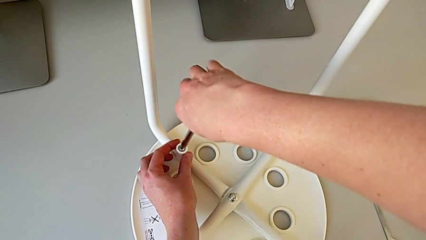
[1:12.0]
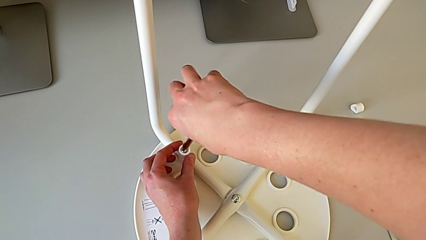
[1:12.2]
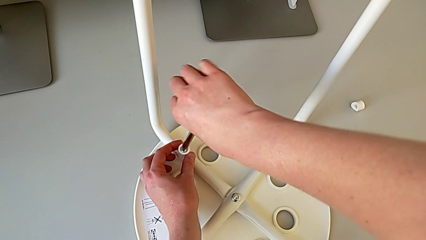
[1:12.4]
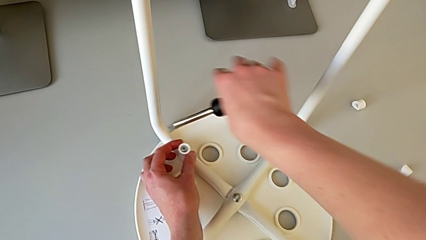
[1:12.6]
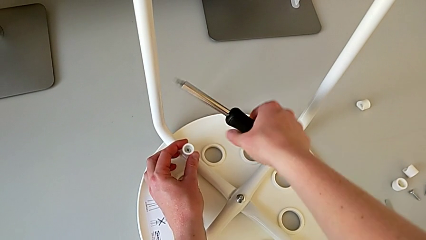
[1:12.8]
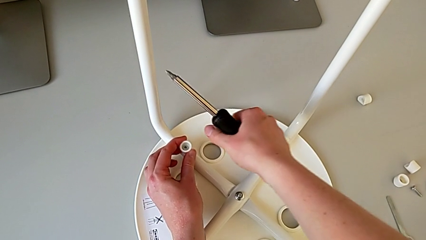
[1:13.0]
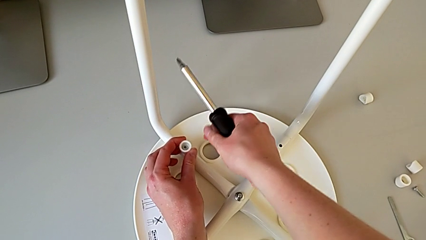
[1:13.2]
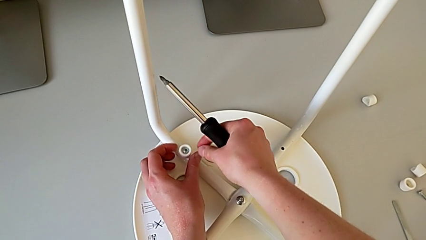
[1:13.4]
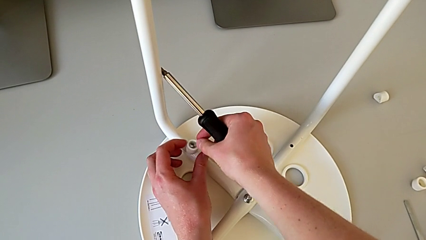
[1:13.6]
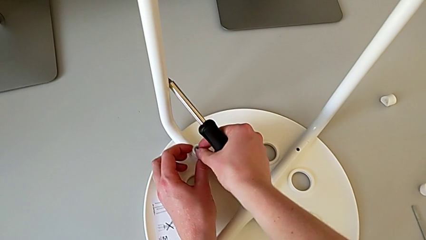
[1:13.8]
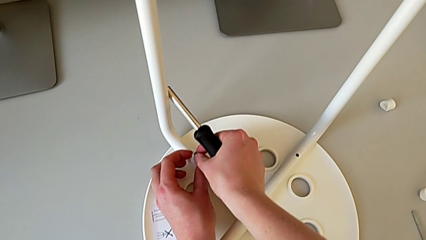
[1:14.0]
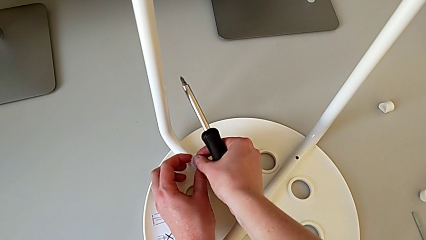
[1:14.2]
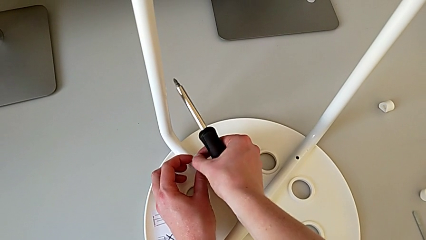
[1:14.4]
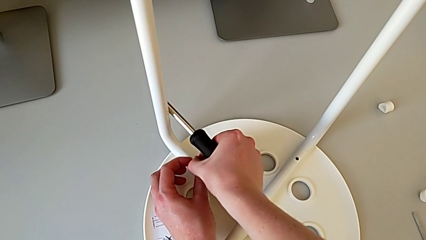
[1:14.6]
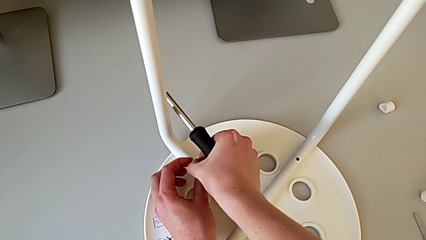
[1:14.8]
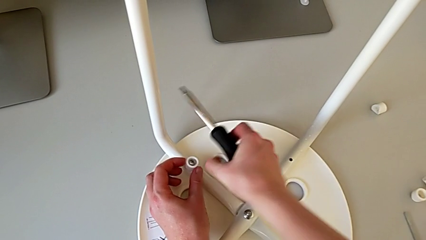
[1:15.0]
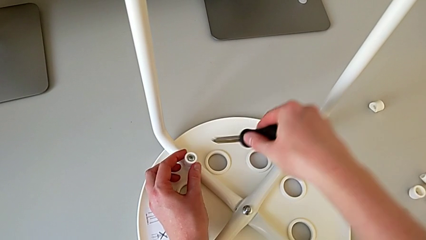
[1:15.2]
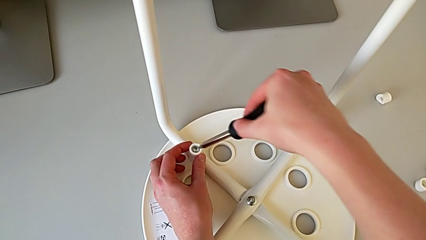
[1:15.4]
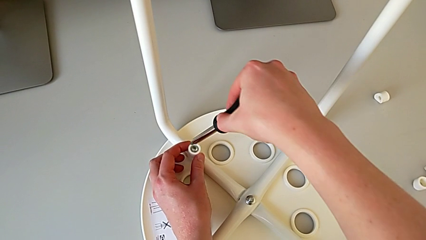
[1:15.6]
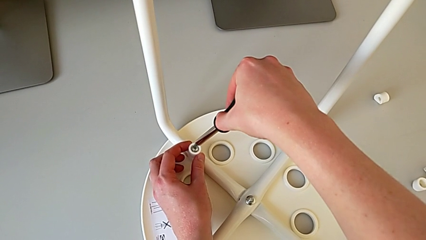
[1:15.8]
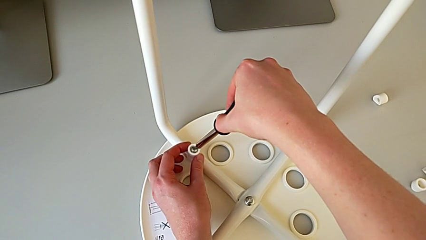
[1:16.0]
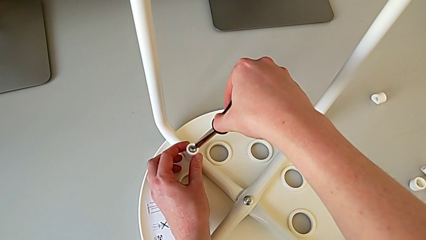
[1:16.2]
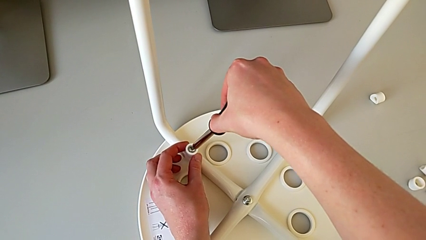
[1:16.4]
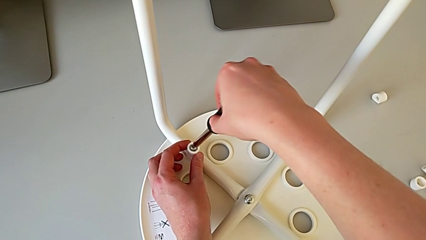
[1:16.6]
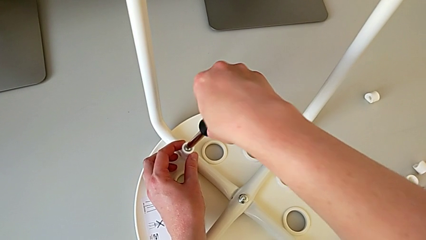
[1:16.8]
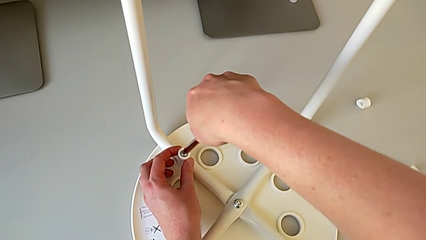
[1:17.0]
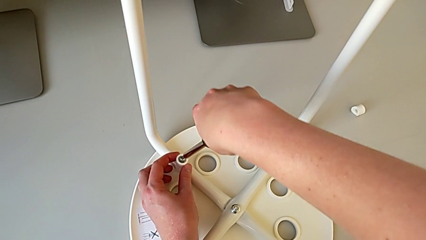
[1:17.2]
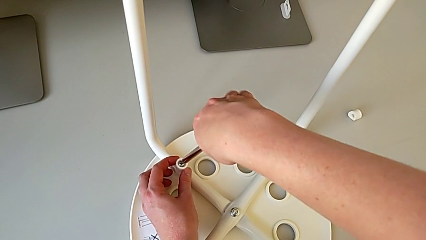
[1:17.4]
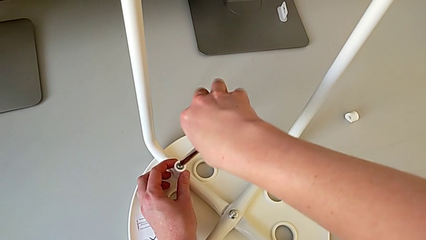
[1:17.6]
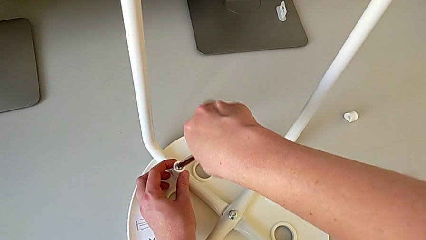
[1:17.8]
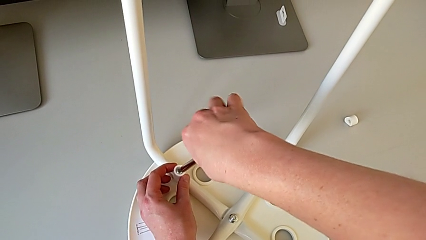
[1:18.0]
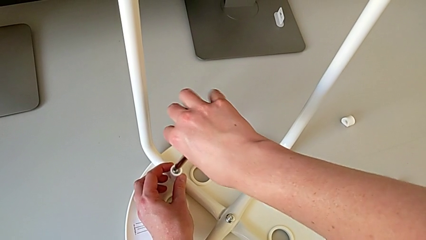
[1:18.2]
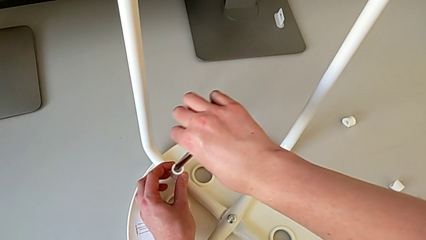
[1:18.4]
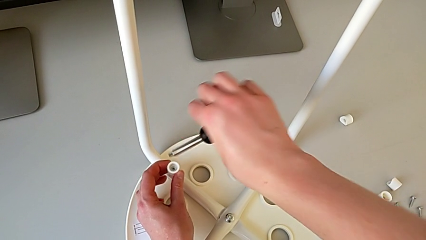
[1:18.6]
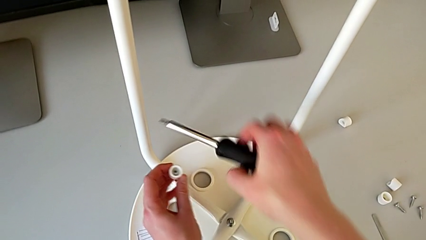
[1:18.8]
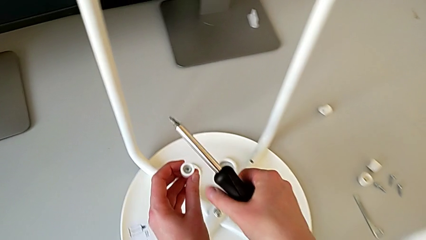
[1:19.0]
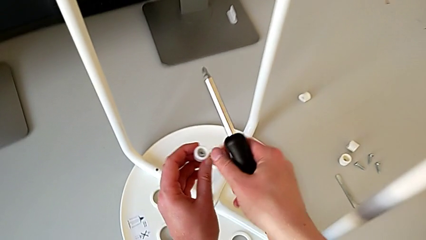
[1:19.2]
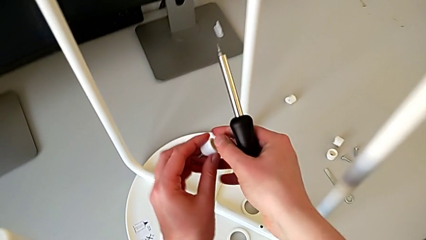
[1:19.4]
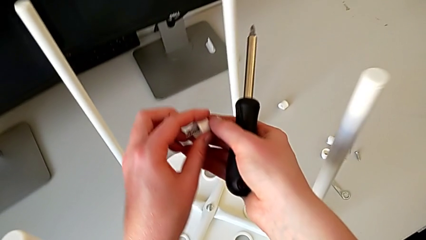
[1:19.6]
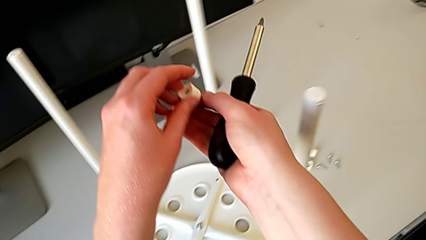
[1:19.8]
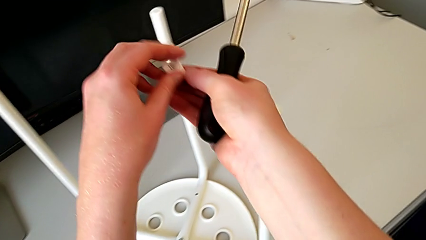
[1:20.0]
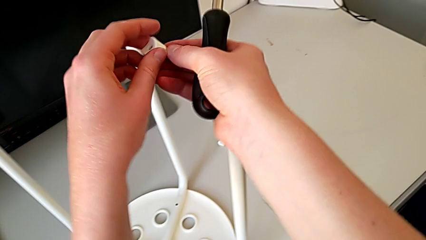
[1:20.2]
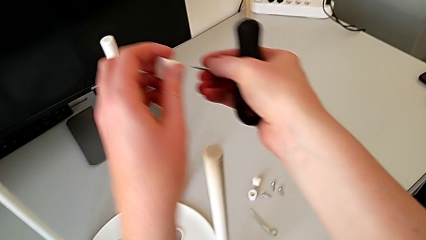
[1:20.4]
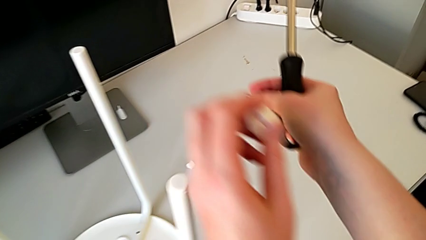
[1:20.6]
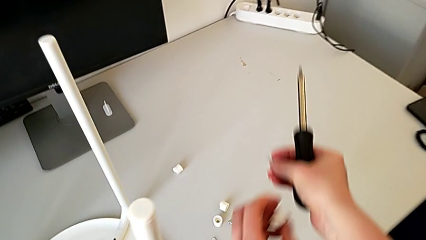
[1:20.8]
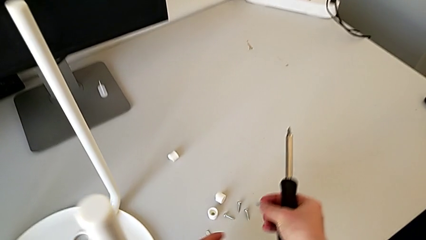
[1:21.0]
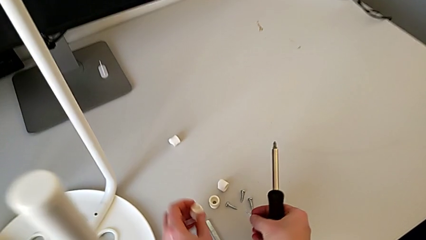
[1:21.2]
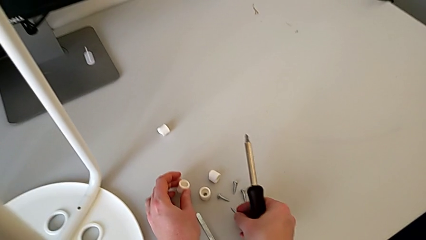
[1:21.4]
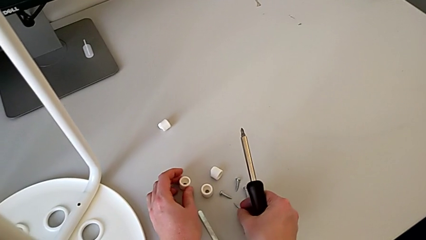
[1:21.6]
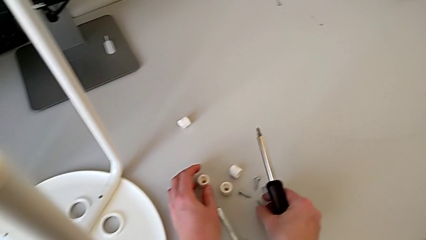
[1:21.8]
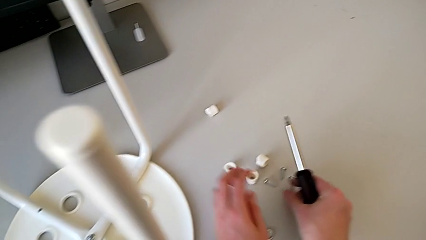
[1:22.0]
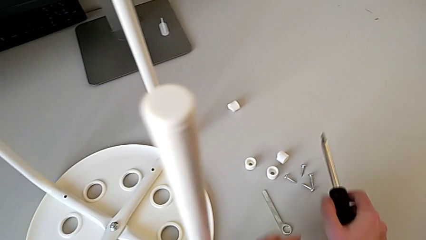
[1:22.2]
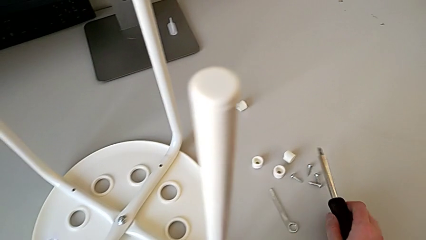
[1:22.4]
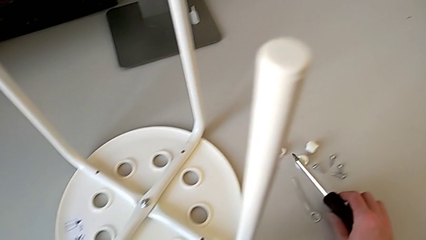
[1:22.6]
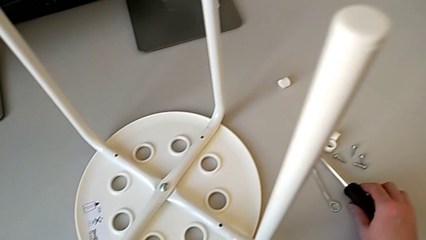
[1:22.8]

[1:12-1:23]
The camera wearer is unscrewing the fourth screw on the leg of the chair. They withdraw the screwdriver, wrongly disassemble the fourth screw, insert the screwdriver, unscrew the fourth screw, withdraw the screwdriver with the right hand, lift the fourth screw with the left hand, disassemble it, place it and place the screwdriver.

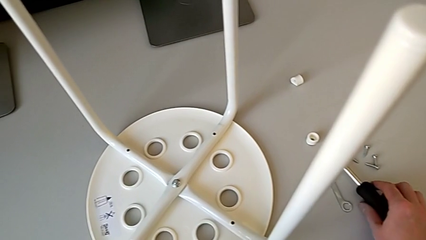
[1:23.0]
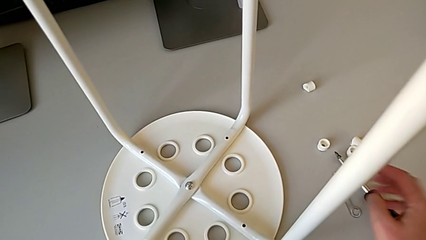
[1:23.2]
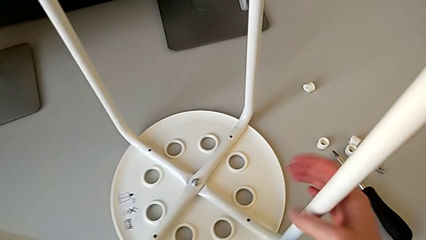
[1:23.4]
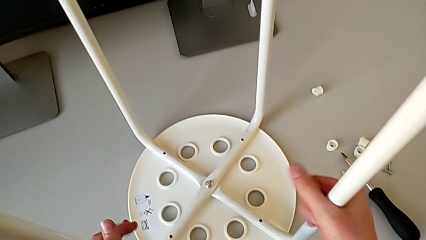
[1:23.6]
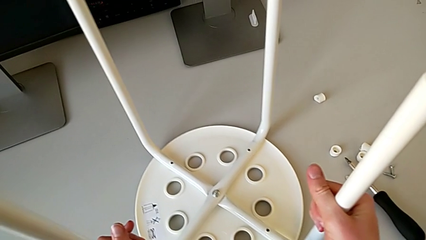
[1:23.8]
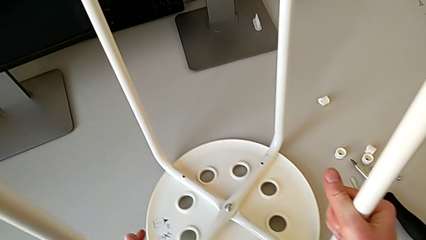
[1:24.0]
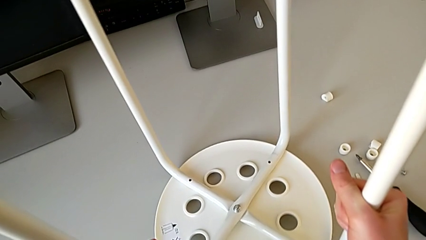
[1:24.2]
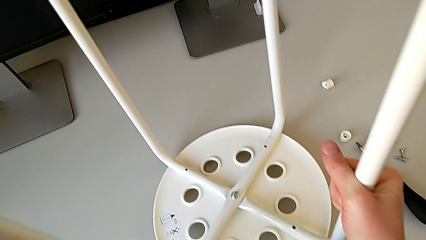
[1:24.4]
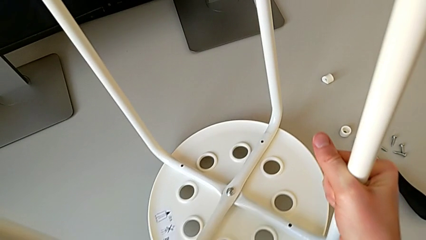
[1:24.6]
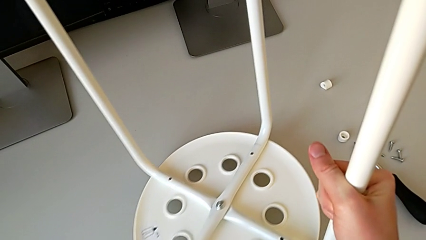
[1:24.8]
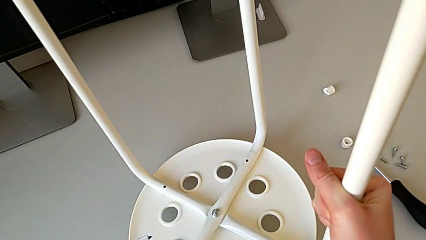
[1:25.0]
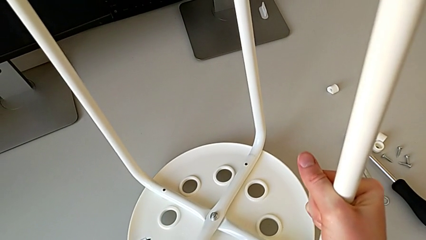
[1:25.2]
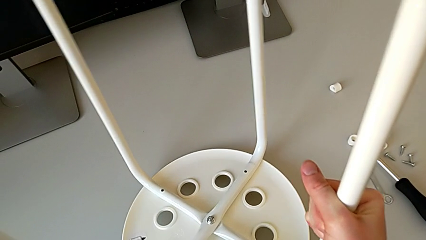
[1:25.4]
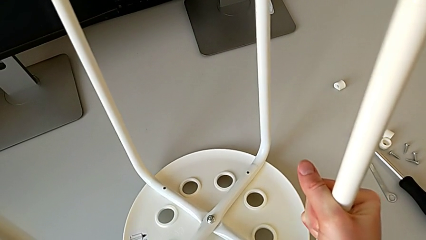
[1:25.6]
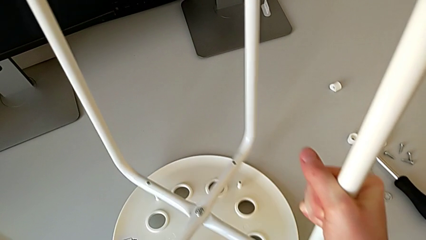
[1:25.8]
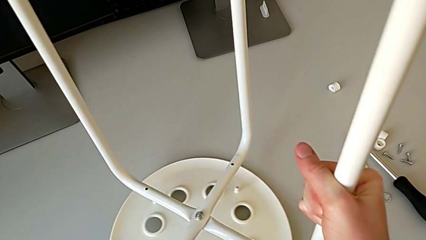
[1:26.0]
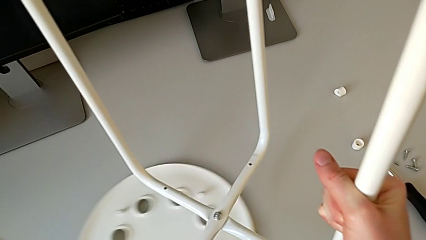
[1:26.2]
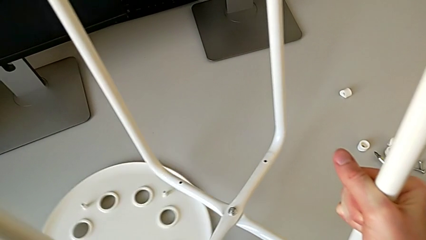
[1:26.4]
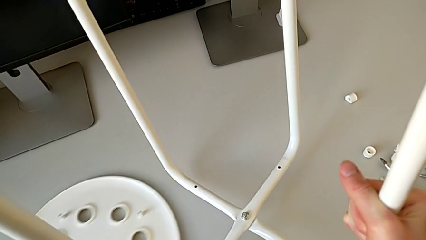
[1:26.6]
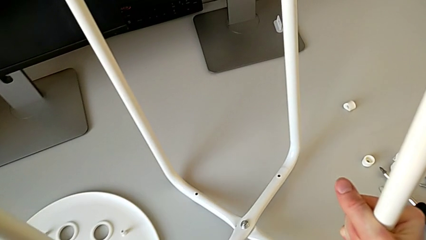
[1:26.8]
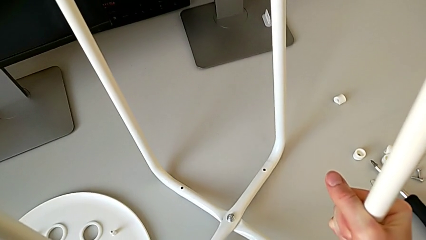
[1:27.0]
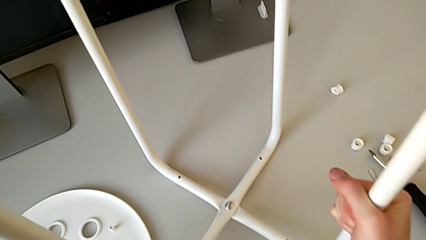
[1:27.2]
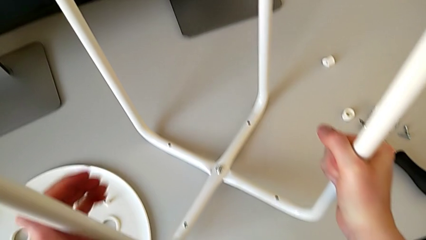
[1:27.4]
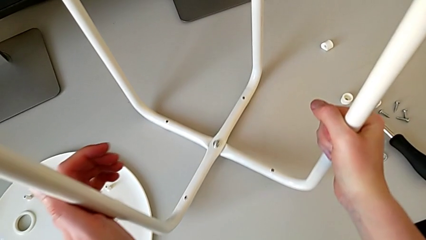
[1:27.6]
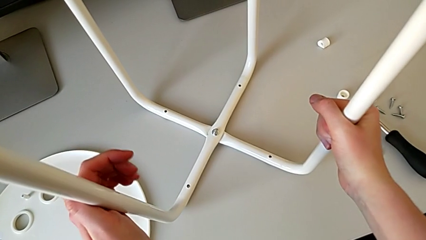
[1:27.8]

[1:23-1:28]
The camera wearer detaches the leg from the seat of the chair. They grab the leg, disassemble it, slide the seat and place the leg.
